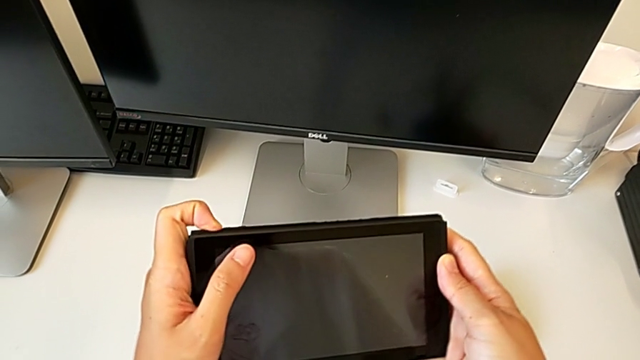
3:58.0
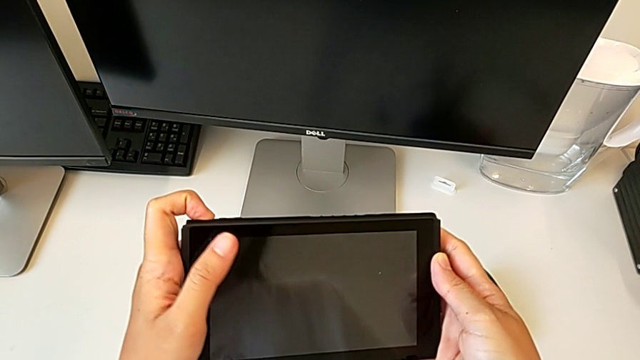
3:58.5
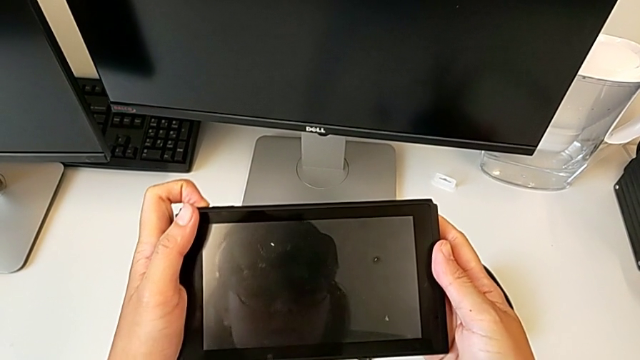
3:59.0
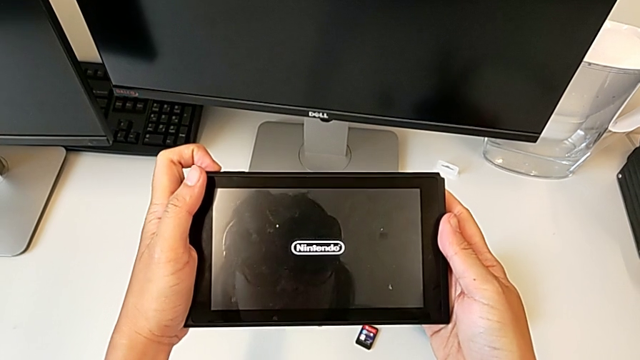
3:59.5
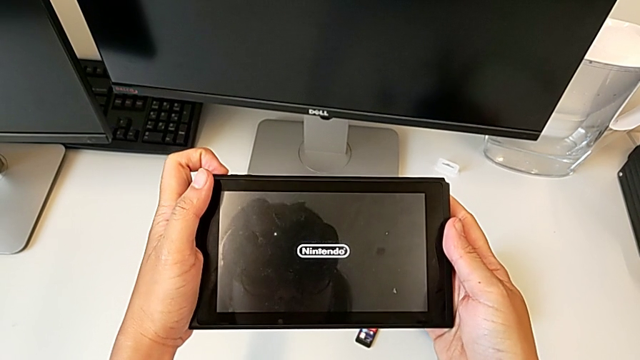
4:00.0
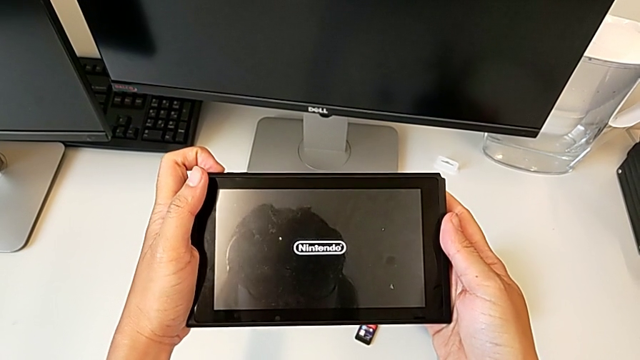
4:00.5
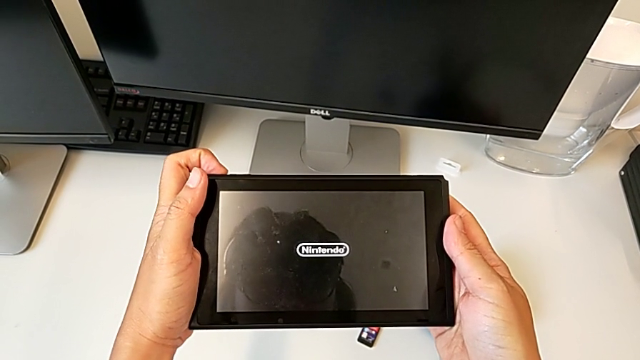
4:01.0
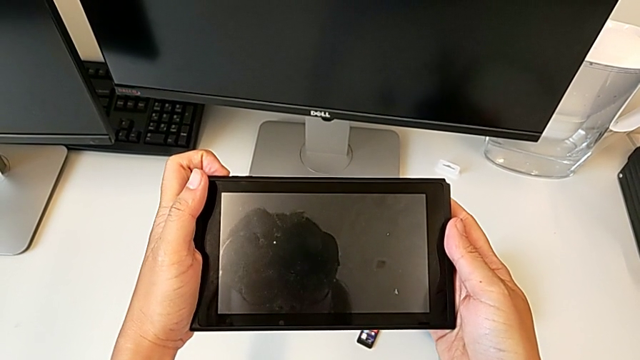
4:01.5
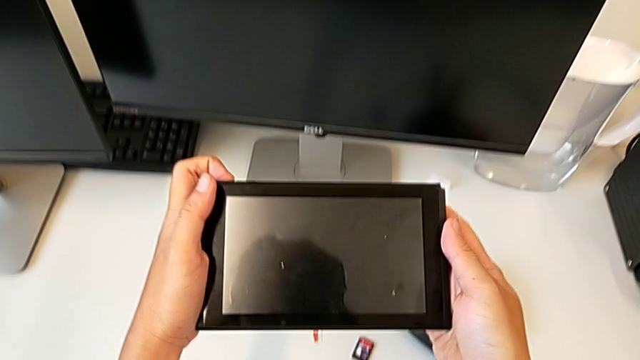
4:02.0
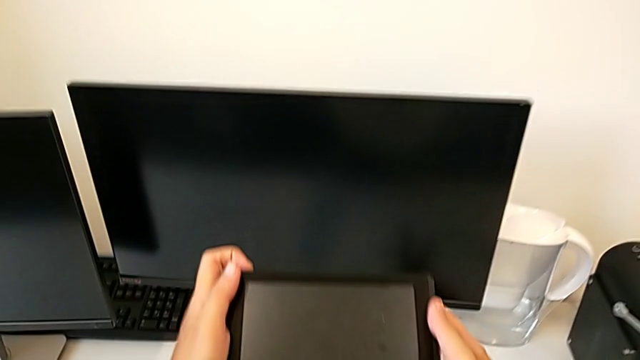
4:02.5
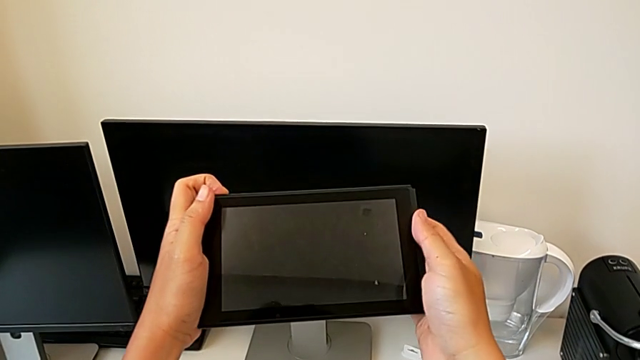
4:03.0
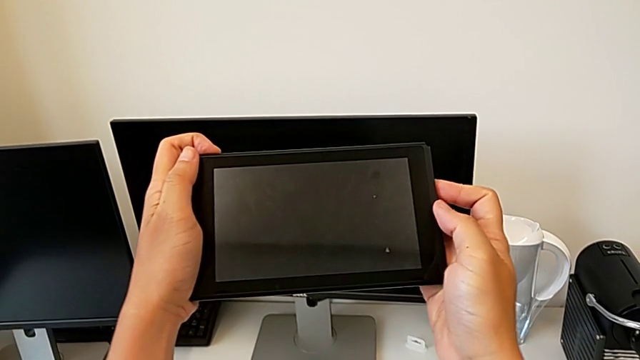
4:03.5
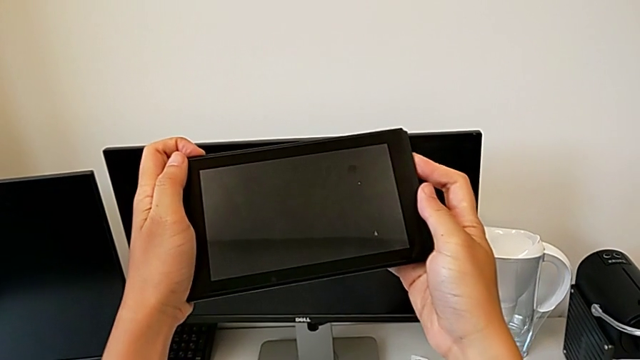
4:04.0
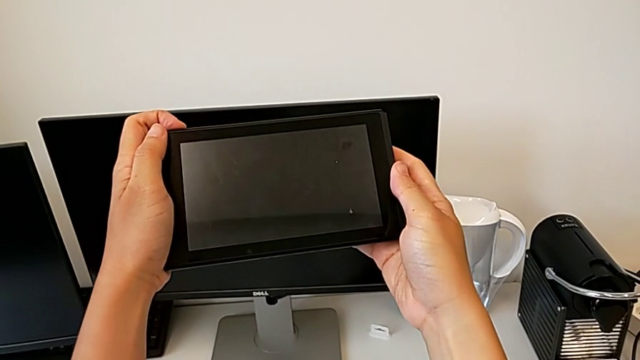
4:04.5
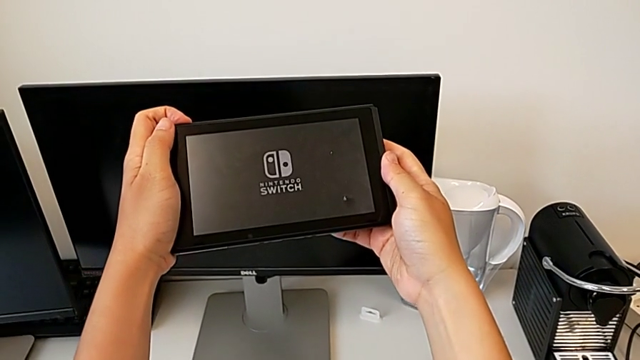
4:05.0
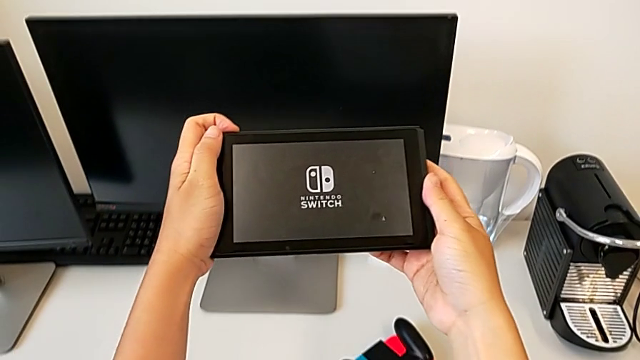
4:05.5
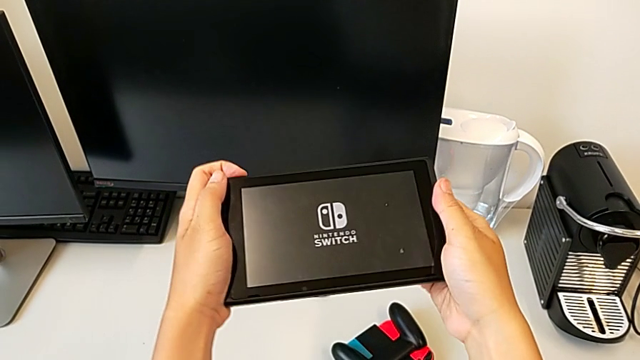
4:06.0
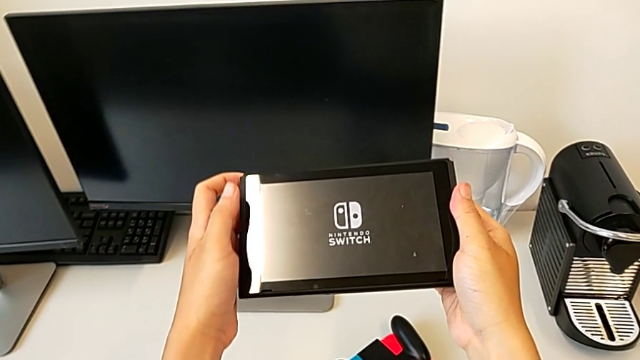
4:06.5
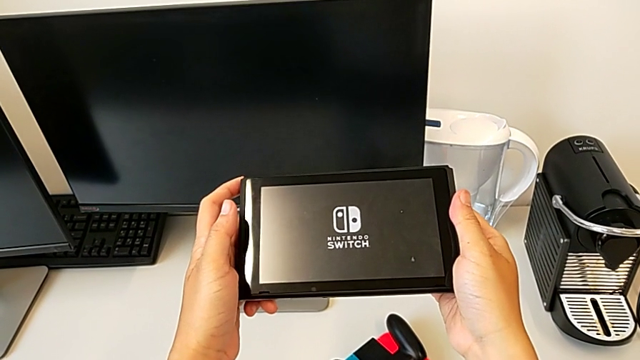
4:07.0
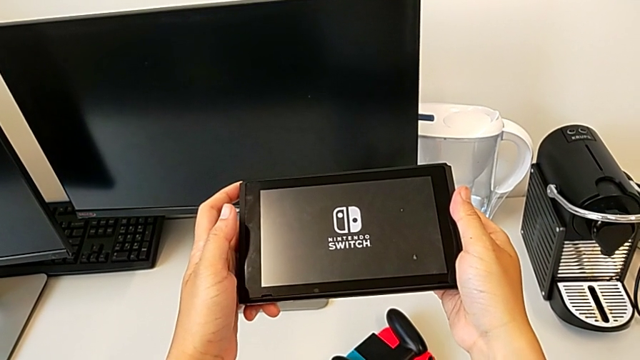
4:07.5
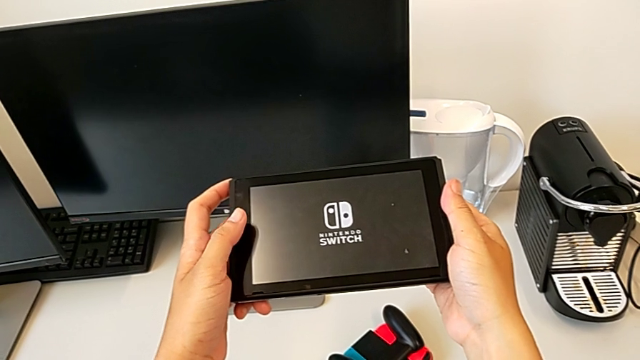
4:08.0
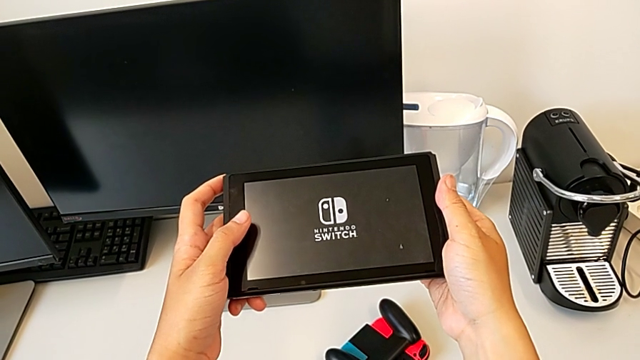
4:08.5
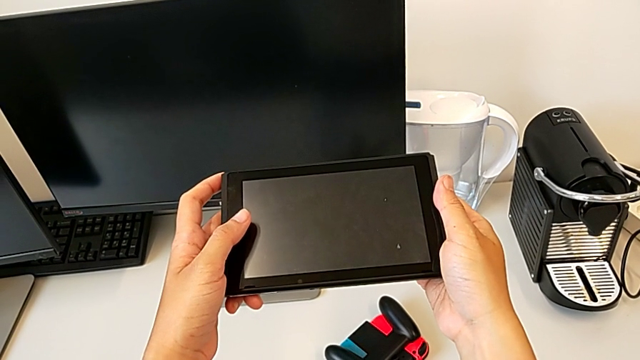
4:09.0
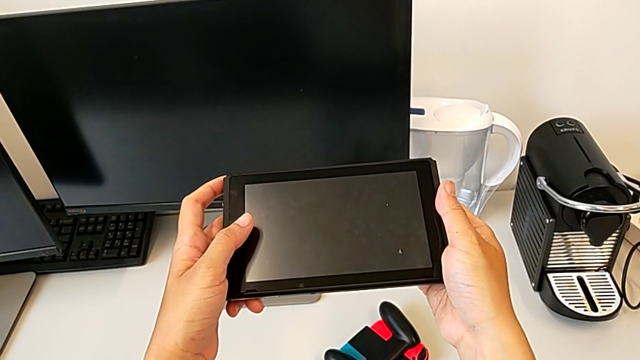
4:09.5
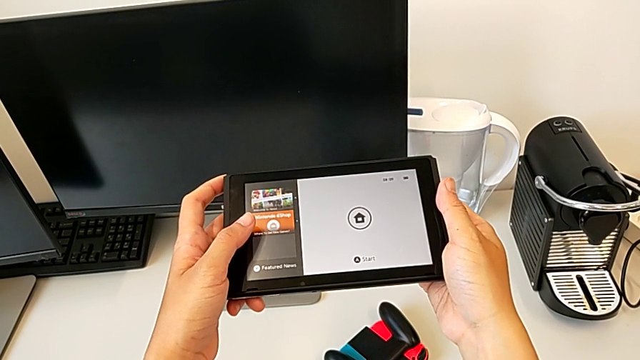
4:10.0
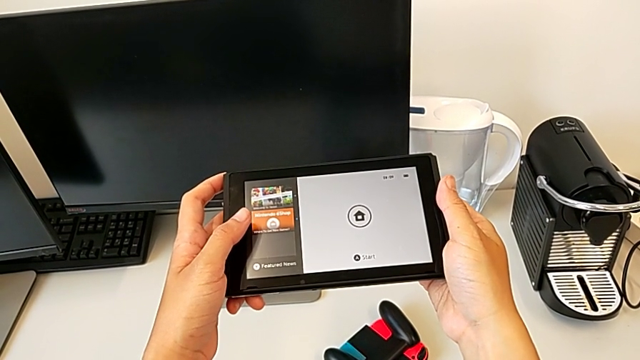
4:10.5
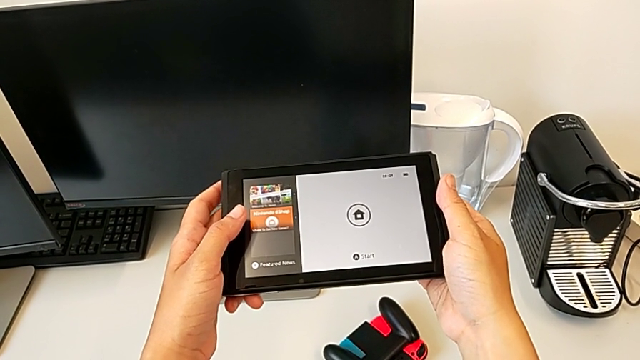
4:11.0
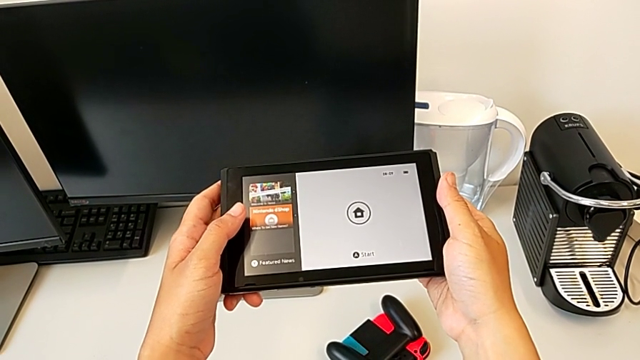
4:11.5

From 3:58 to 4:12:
The camera wearer is turning on the Nintendo Switch console. They press the button and turn on the Nintendo Switch.

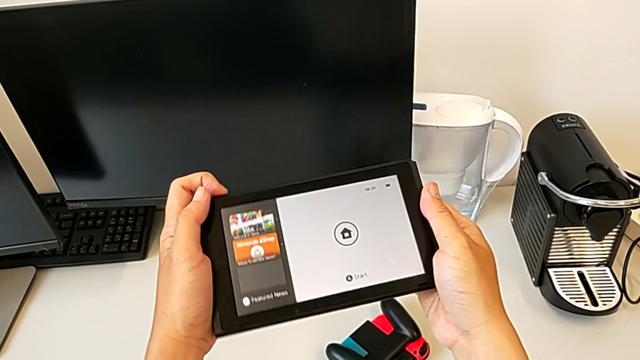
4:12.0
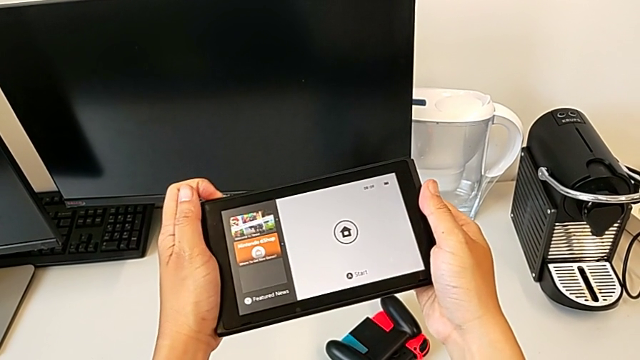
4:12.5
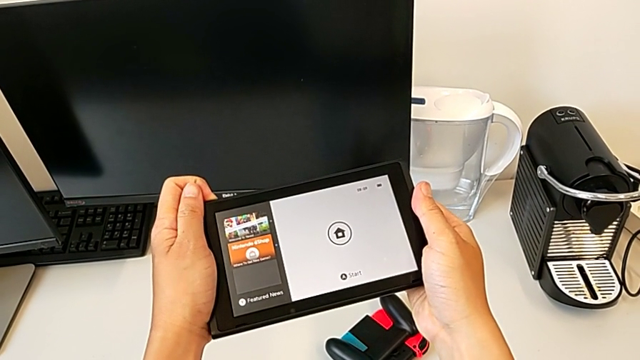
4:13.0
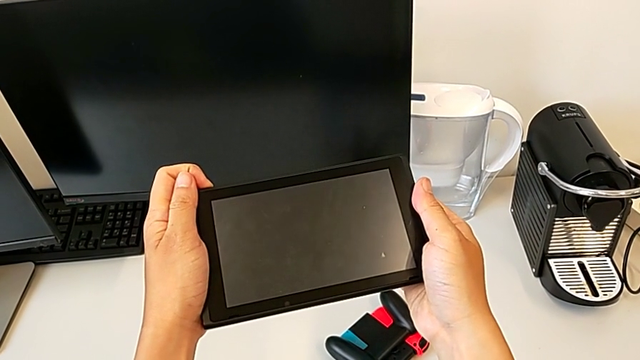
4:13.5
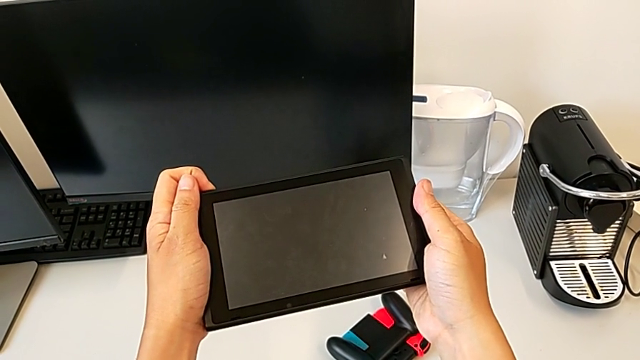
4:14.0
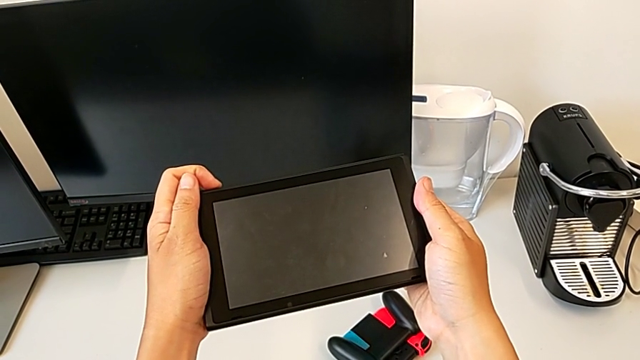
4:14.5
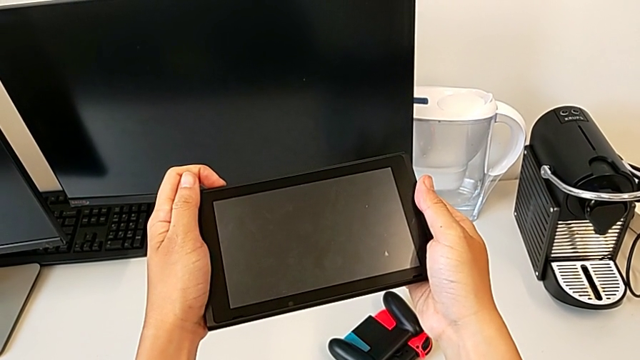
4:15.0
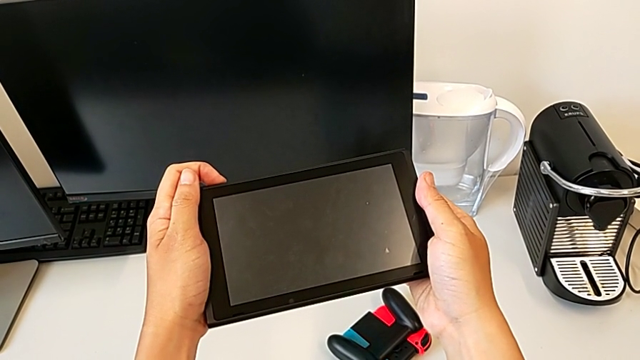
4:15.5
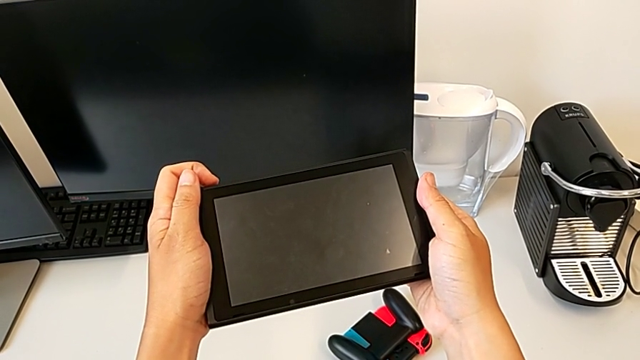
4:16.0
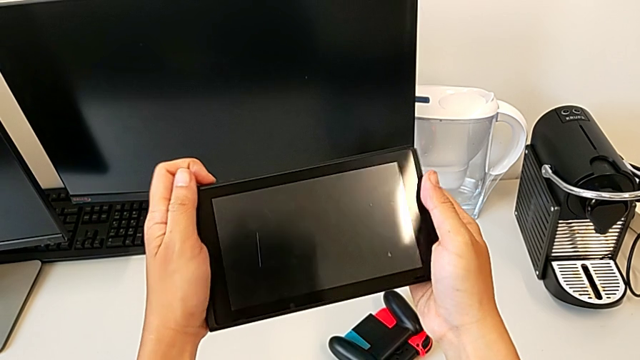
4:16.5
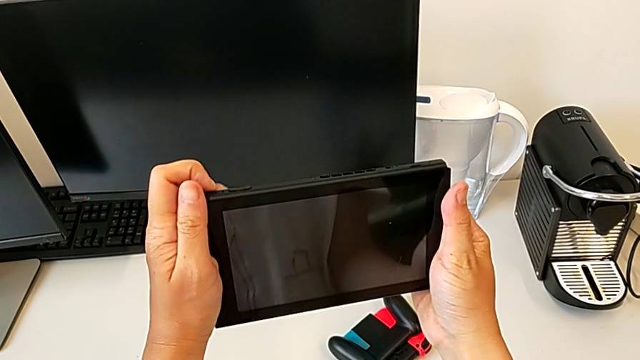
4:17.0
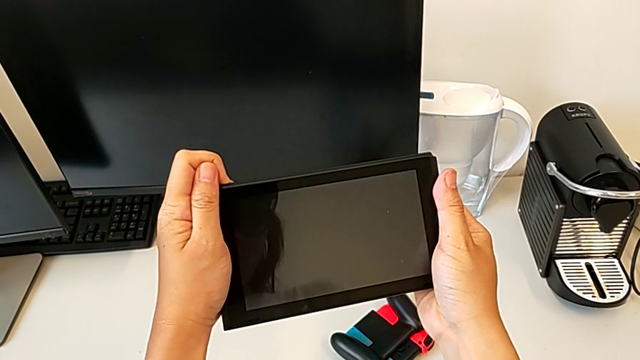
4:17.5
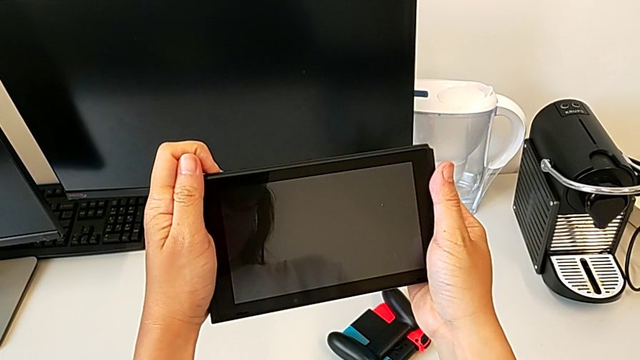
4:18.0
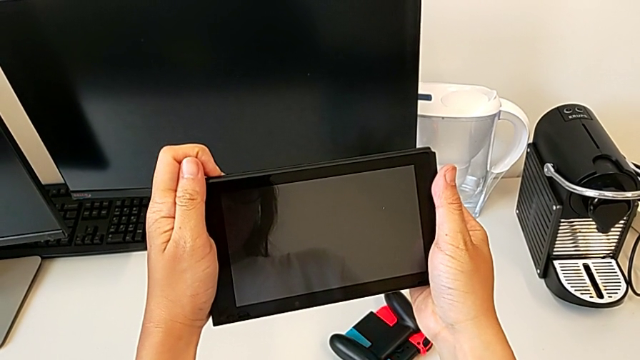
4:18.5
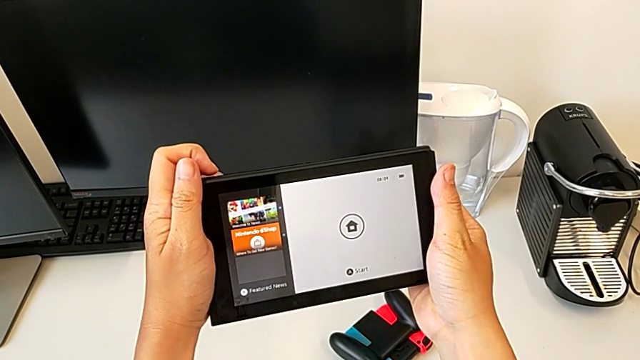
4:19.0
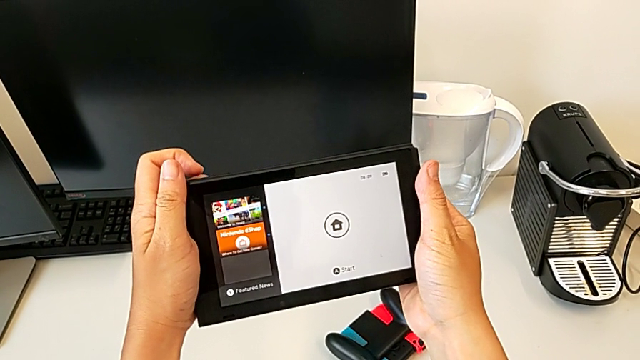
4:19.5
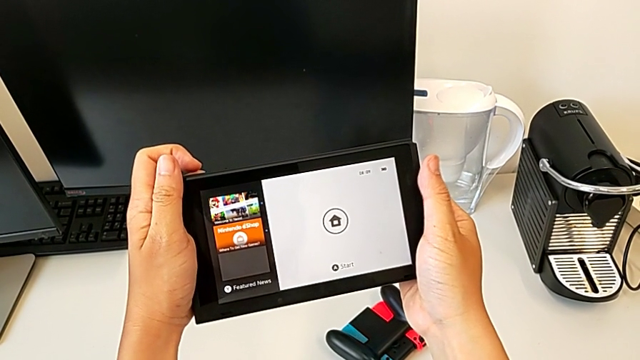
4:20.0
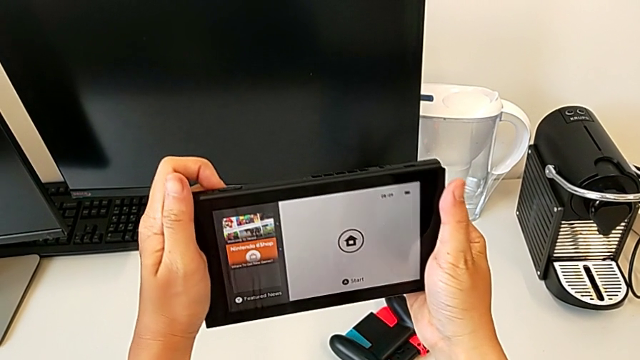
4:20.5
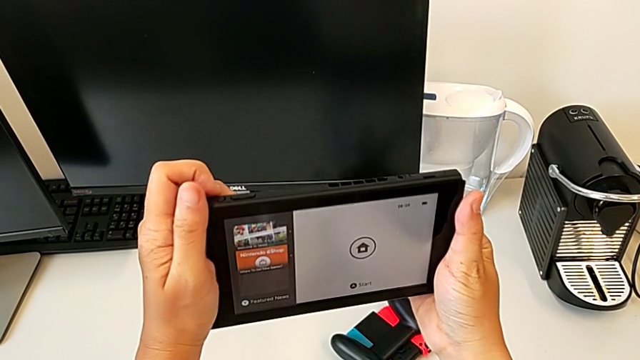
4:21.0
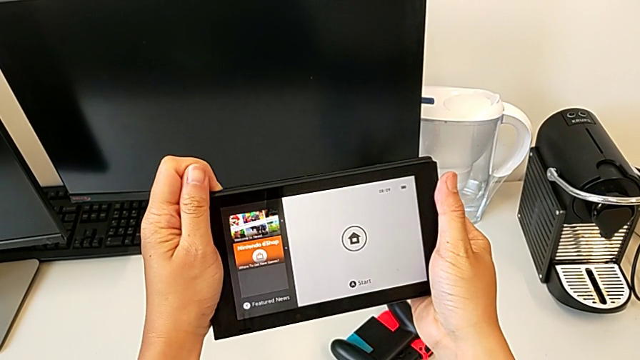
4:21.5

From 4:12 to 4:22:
The camera wearer is turning off the Nintendo Switch. They press the button twice.
